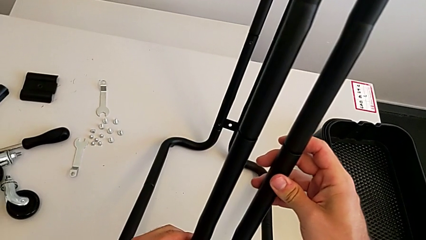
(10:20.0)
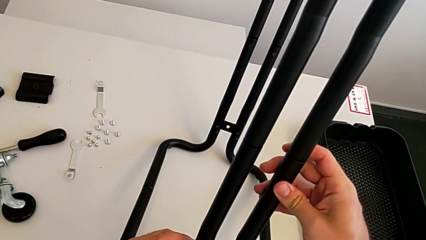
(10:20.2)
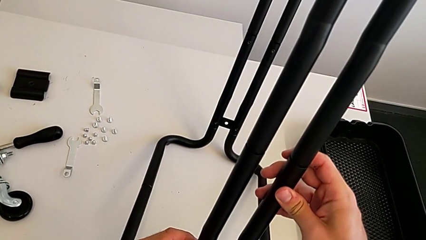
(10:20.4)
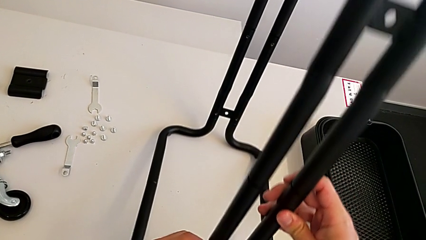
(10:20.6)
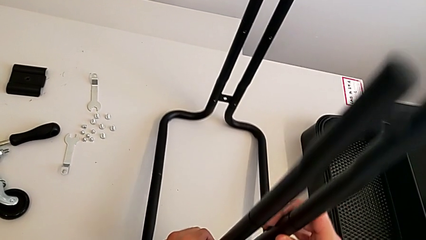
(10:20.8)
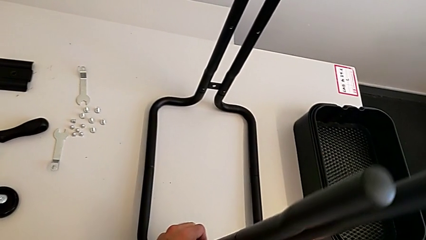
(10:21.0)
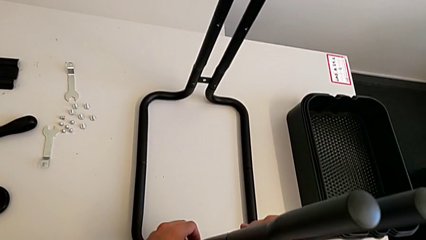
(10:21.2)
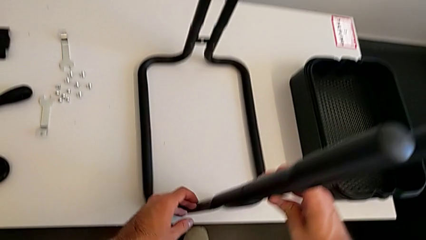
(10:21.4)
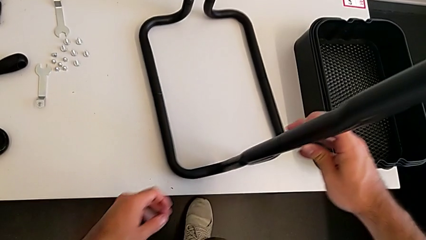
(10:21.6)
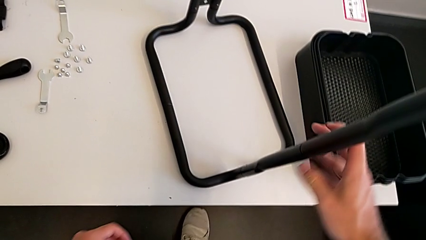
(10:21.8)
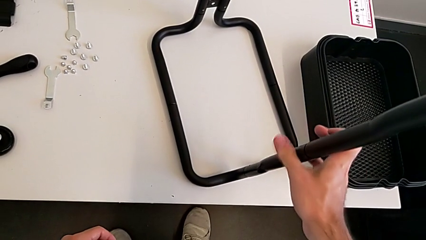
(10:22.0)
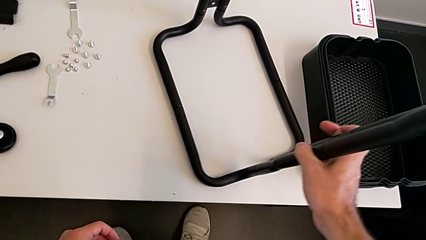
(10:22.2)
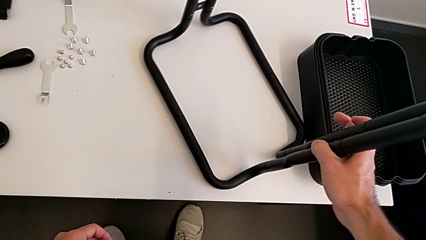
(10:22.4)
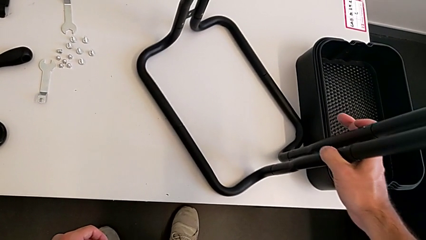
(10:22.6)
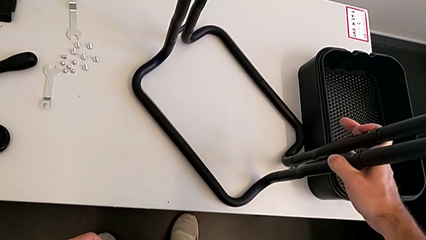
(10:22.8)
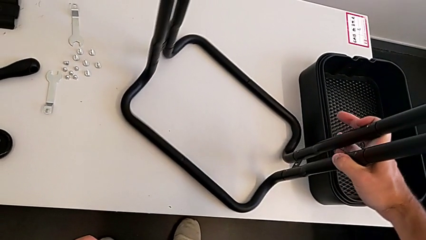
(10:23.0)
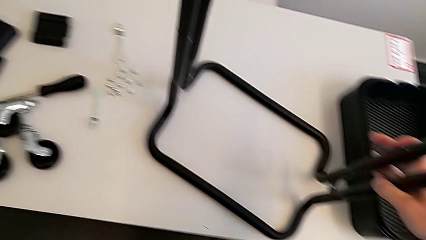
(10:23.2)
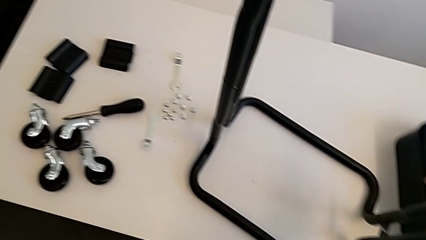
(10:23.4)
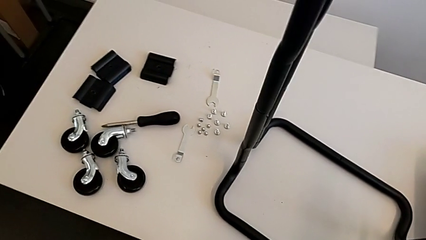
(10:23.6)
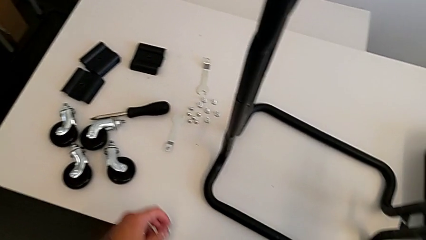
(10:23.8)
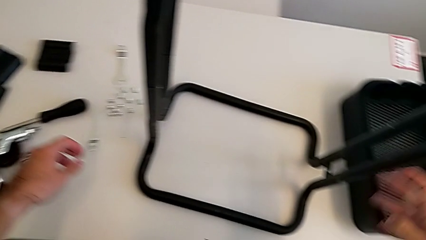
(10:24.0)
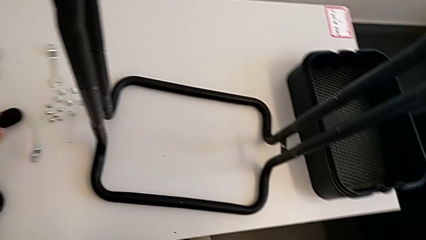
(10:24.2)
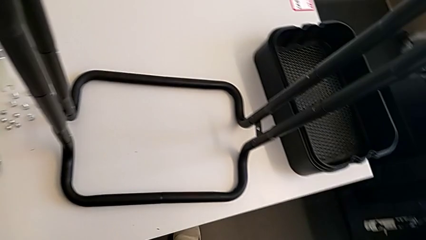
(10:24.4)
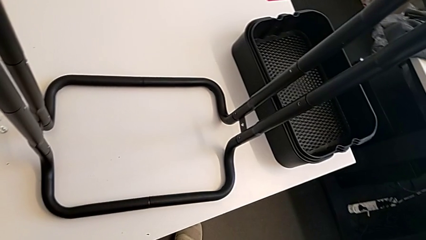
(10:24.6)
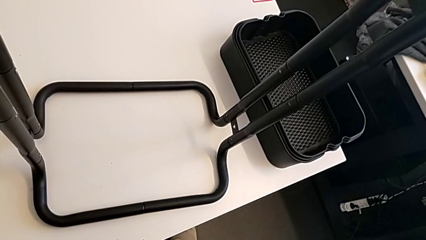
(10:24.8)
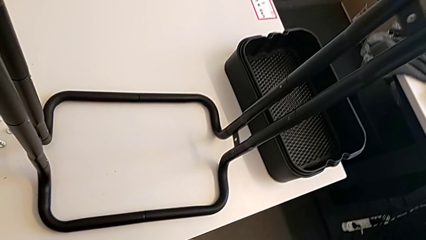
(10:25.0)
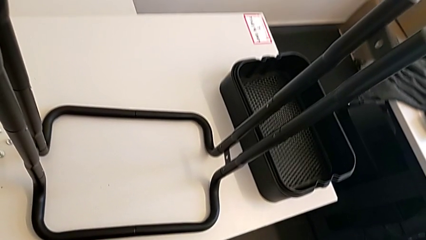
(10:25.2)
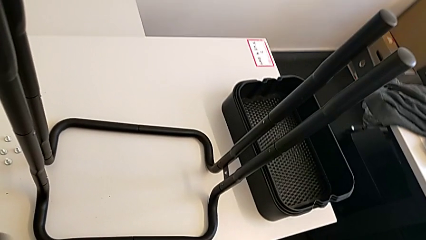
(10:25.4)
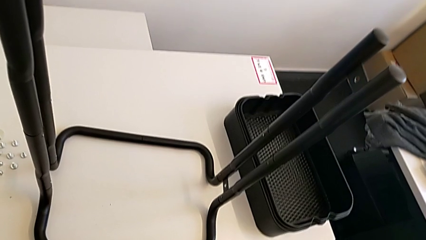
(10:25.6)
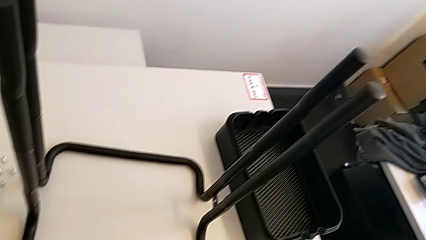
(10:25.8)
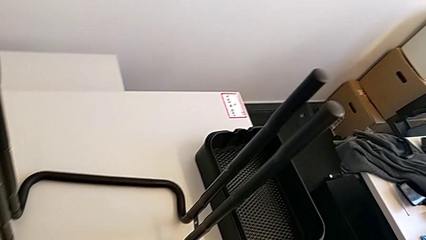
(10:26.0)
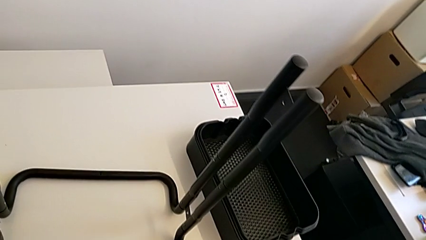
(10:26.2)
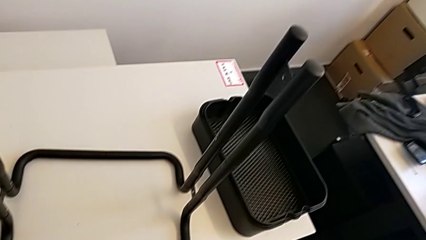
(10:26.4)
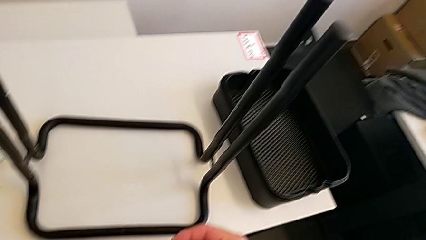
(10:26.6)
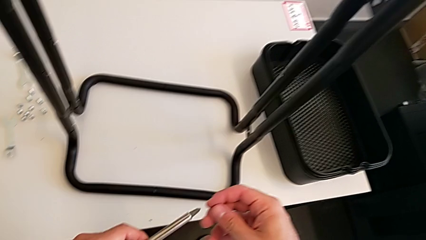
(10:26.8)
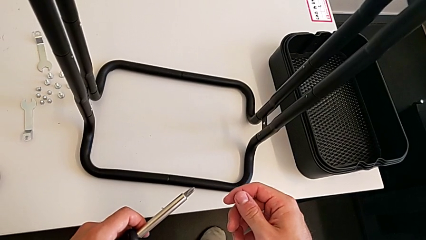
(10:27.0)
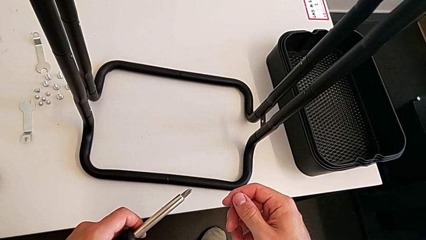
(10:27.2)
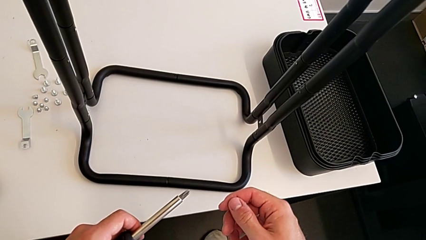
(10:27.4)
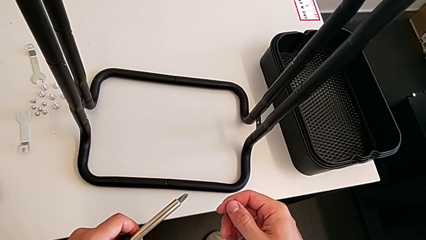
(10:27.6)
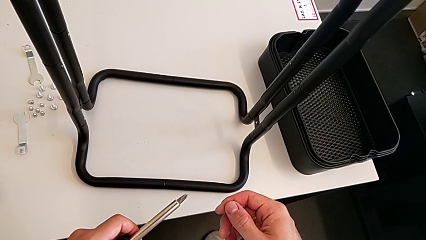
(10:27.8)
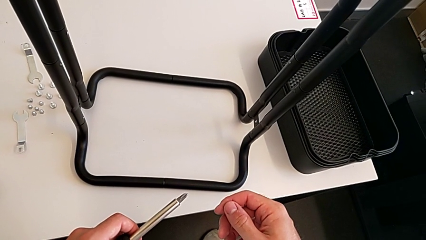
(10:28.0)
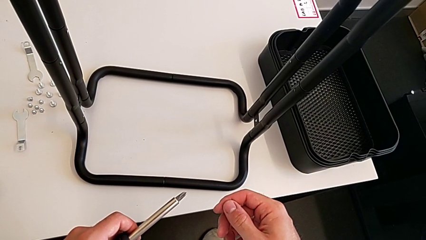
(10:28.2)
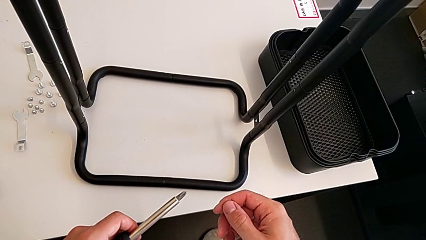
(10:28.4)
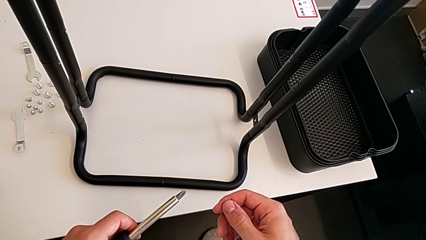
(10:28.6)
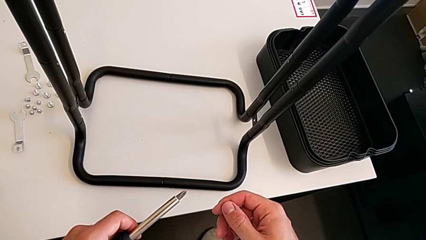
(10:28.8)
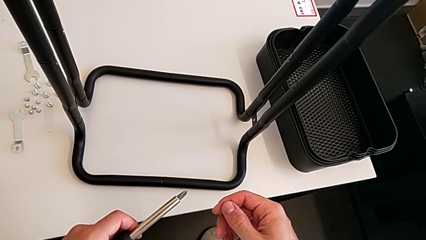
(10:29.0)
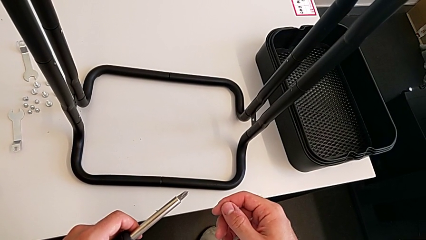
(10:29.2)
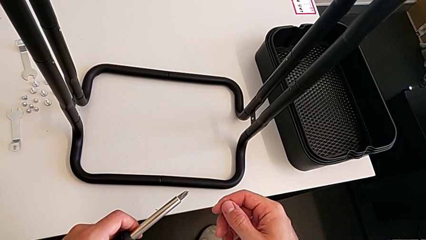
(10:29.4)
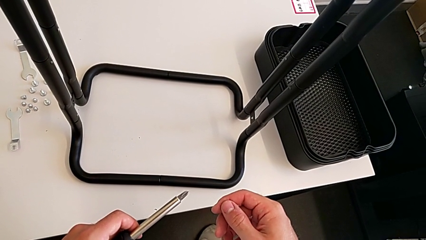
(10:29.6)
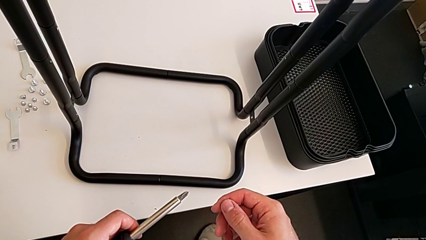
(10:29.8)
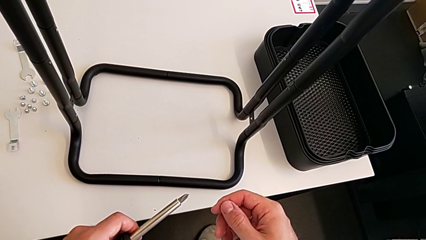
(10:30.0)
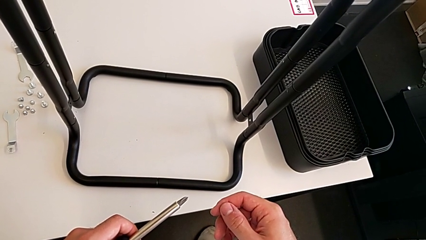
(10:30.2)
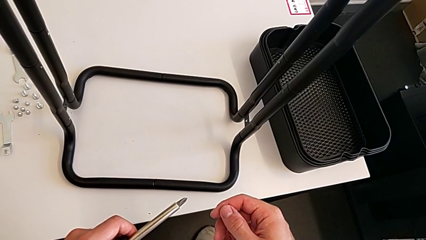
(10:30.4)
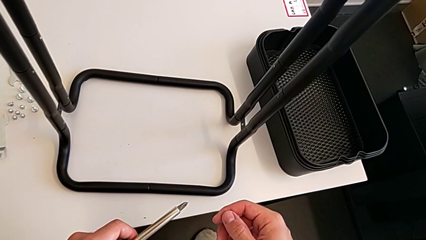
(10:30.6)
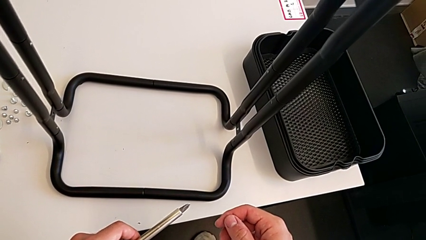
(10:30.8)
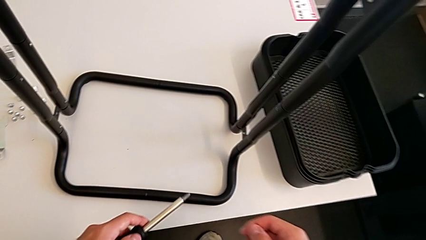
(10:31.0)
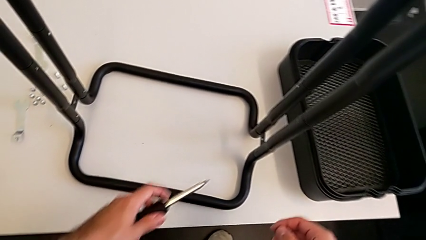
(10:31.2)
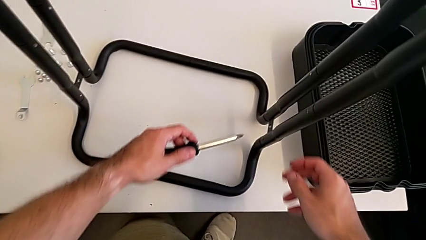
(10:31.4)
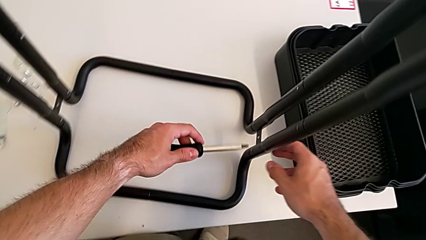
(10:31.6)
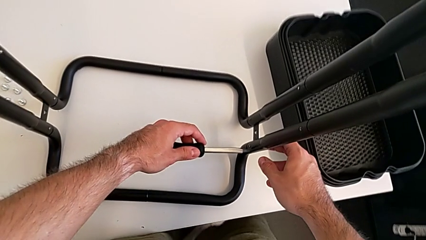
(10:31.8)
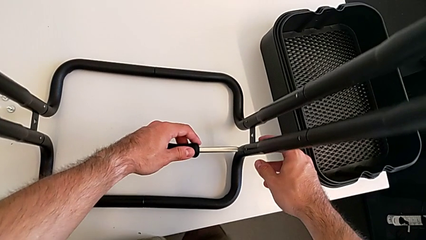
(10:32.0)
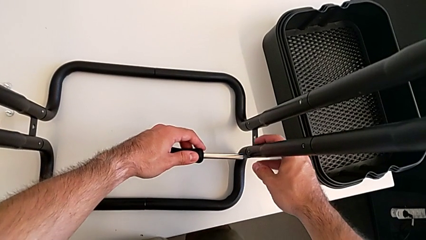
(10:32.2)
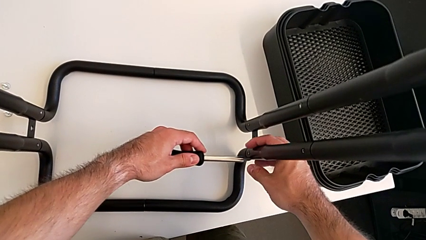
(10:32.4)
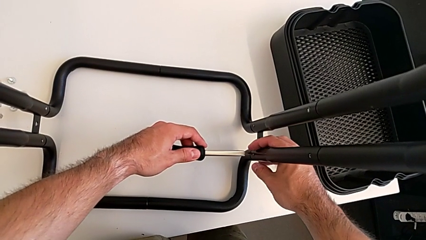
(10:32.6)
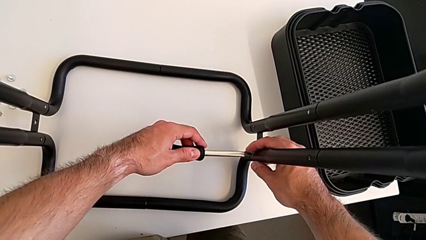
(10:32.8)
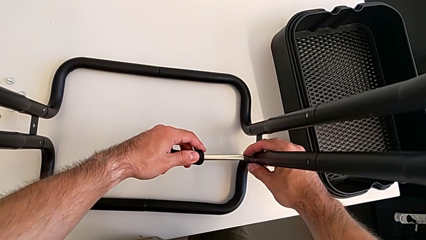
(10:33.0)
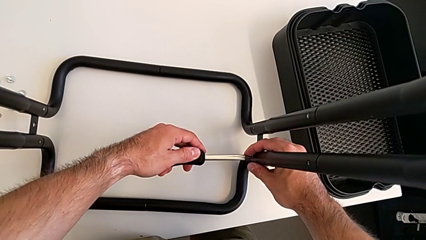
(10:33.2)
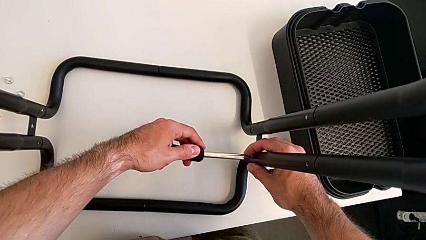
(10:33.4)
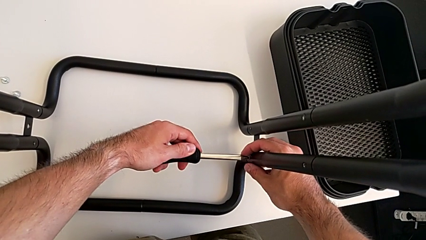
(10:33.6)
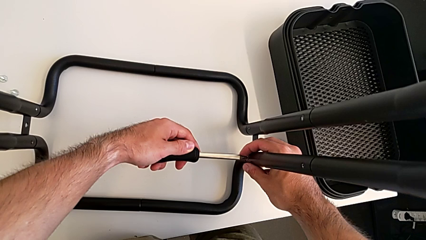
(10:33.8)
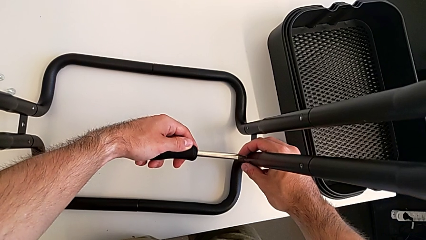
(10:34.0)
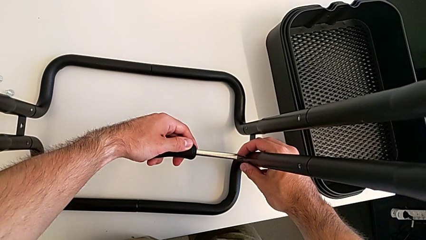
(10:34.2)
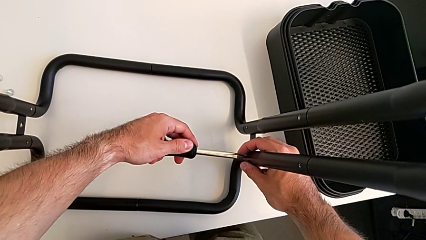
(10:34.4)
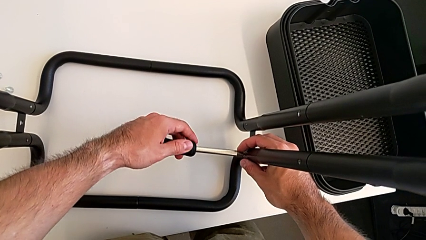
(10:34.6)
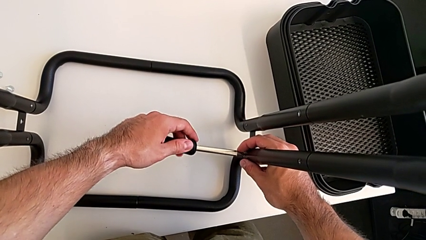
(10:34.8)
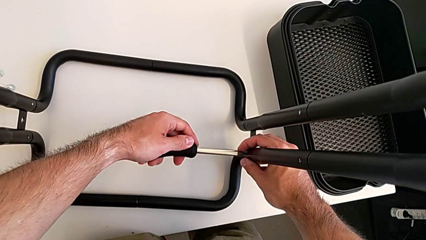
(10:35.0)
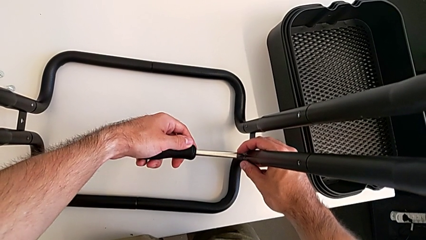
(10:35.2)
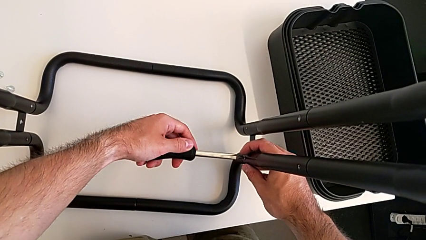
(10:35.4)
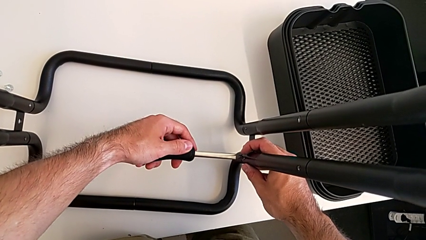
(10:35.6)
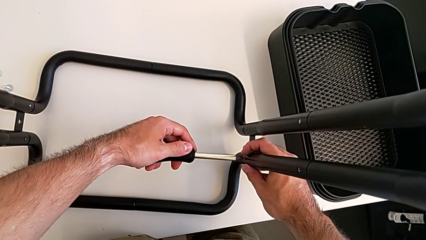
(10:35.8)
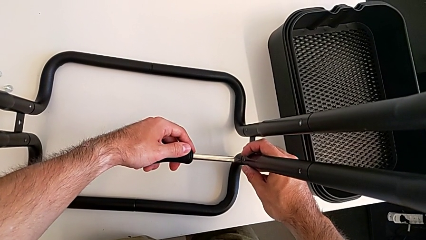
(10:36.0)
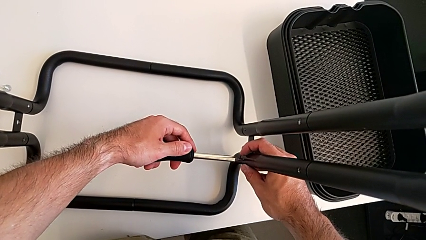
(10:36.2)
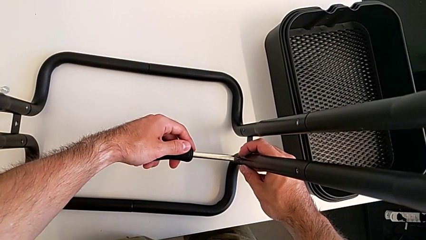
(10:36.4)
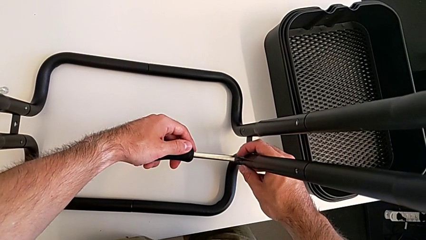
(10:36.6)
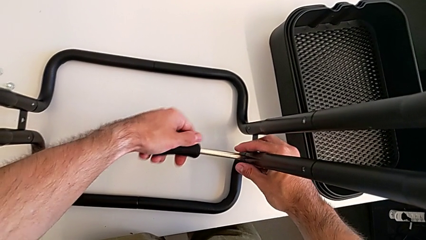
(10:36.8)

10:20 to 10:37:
The camera wearer is disassembling the half frames. They place the leg, rotate it, approach the bottom screw and begin to unscrew the first screw.
